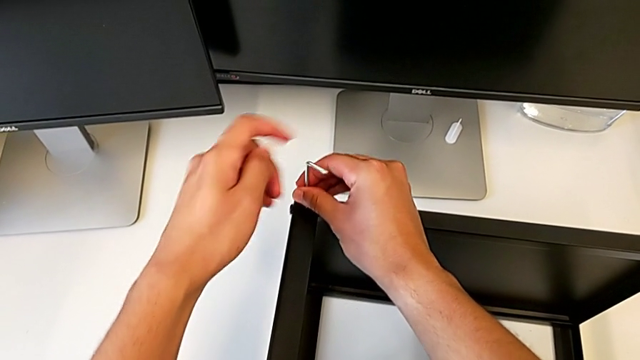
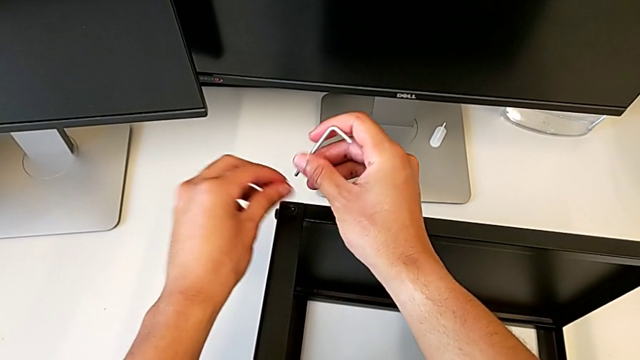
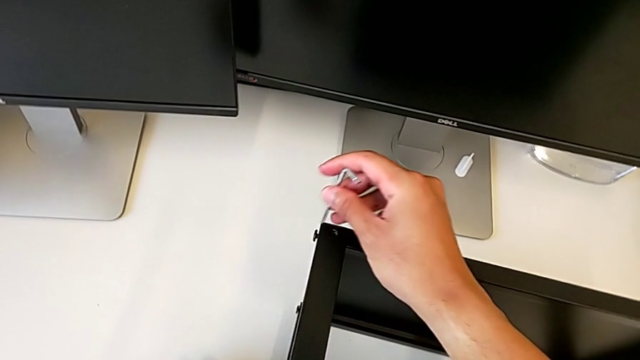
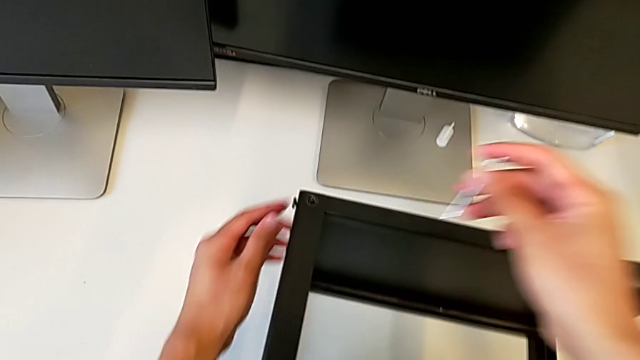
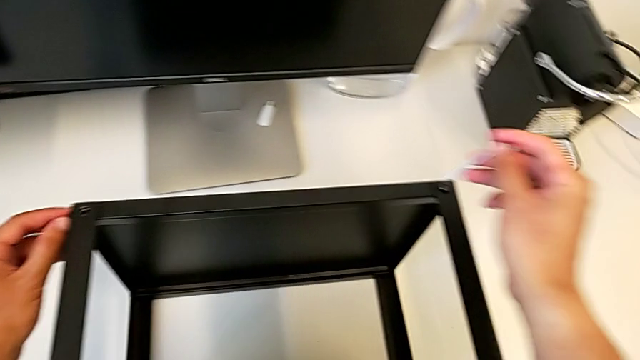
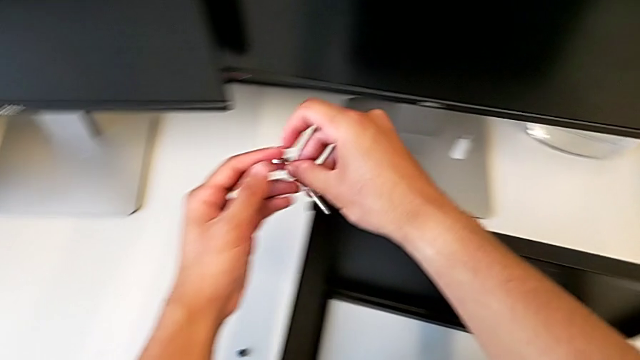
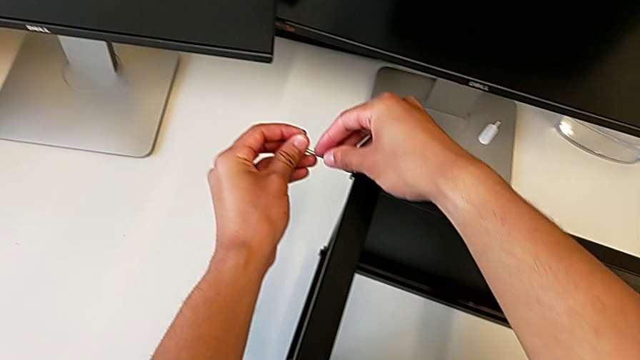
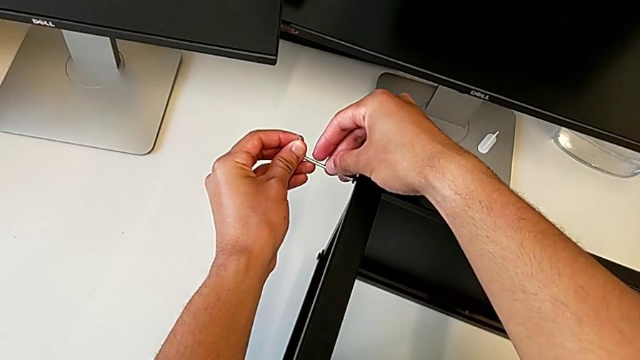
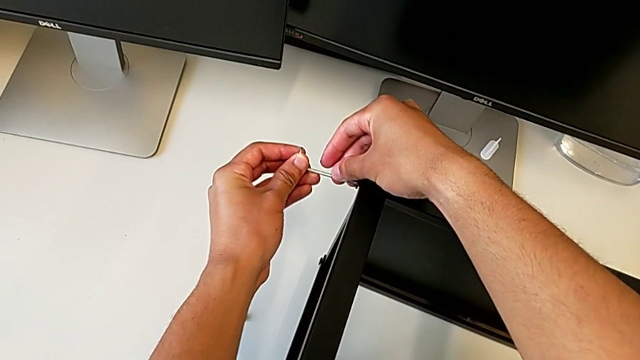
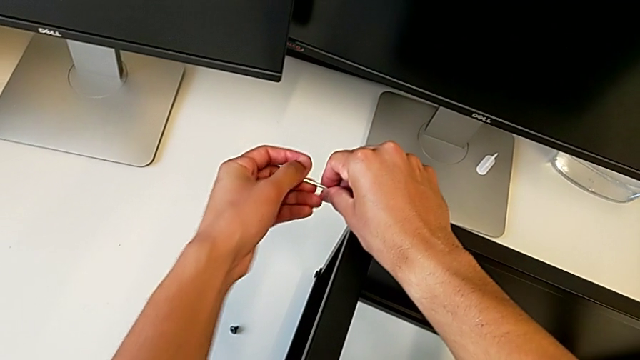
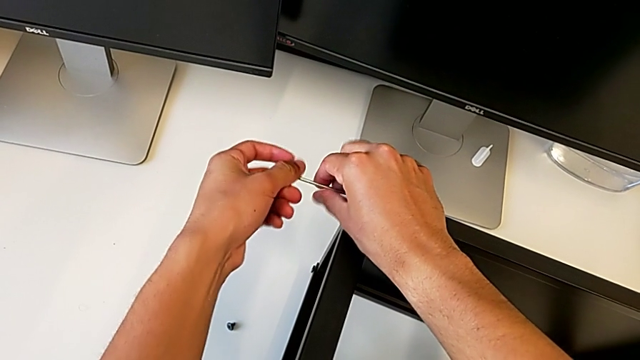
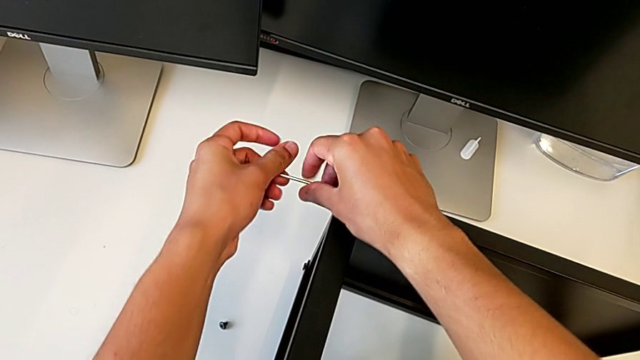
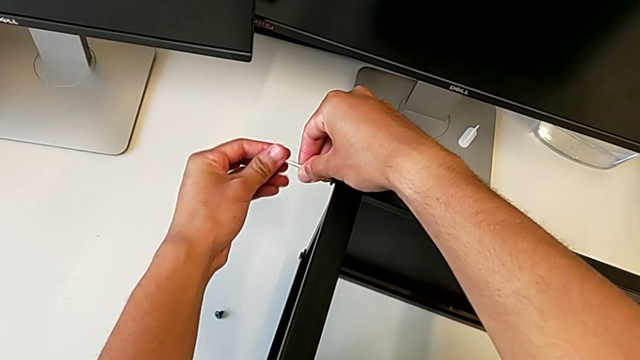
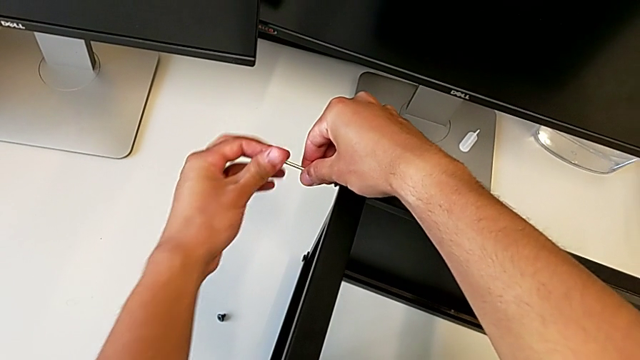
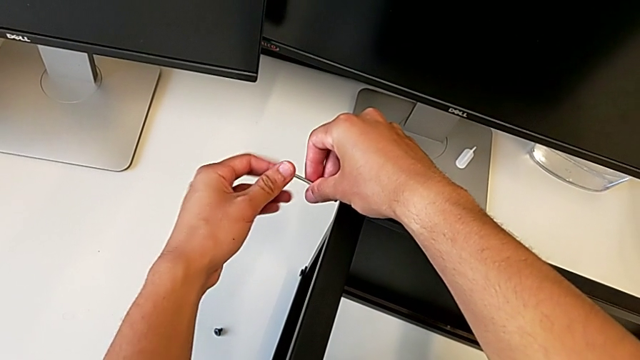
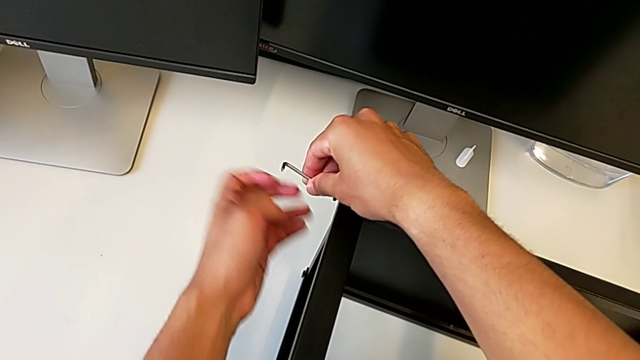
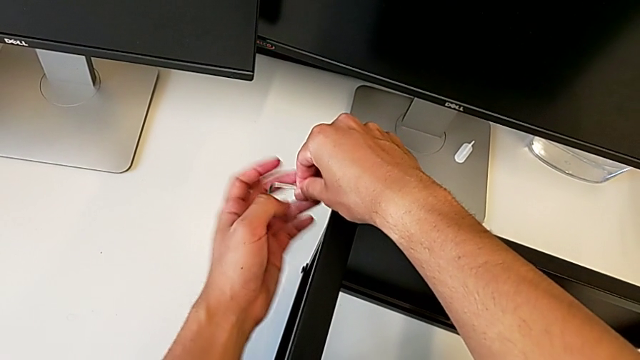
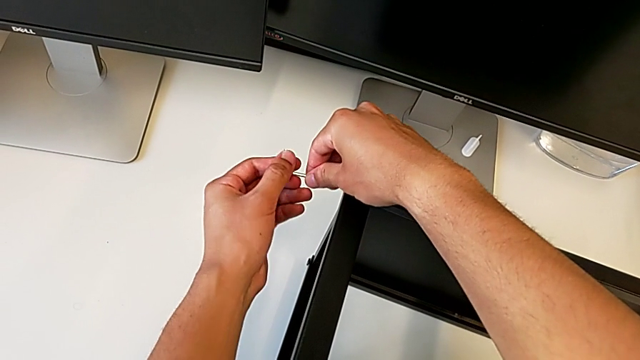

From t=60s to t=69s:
The camera wearer is unscrewing the top shelf of the table. They withdraw the Allen wrench, disassemble the hex socket head, place it, approach it, insert the Allen wrench, unscrew the hex socket head, disassemble it and withdraw the Allen wrench.

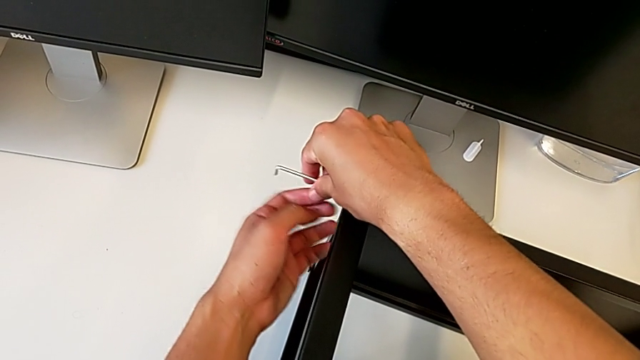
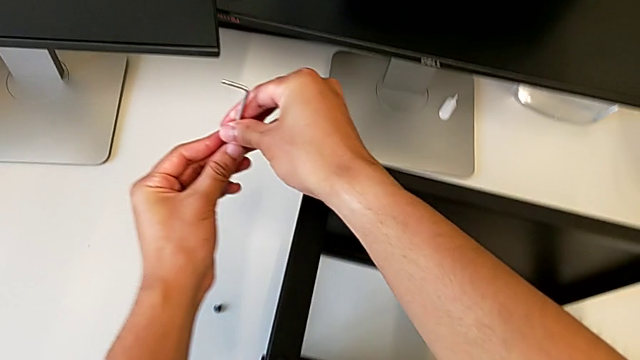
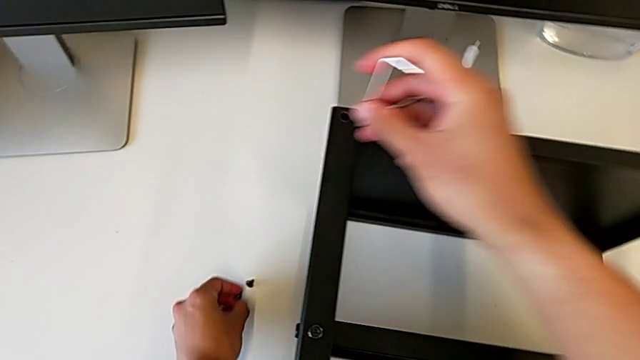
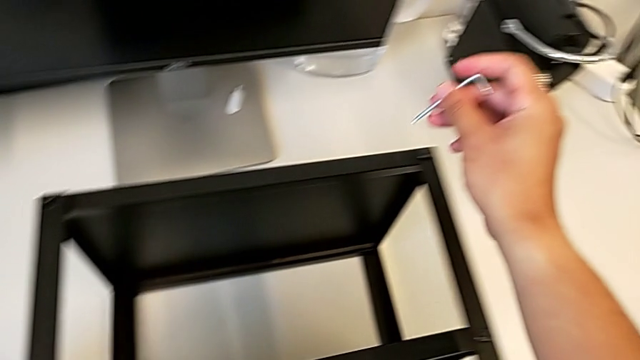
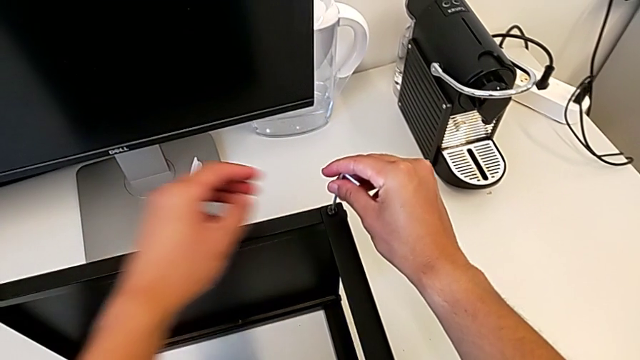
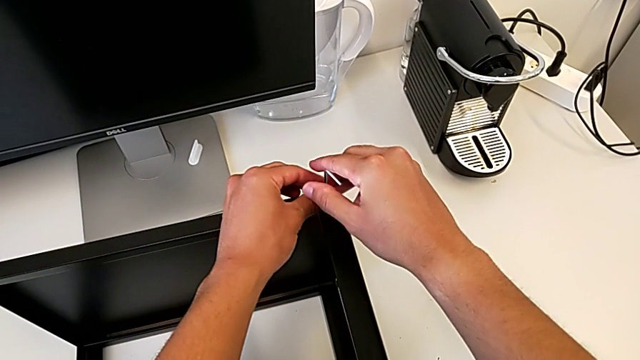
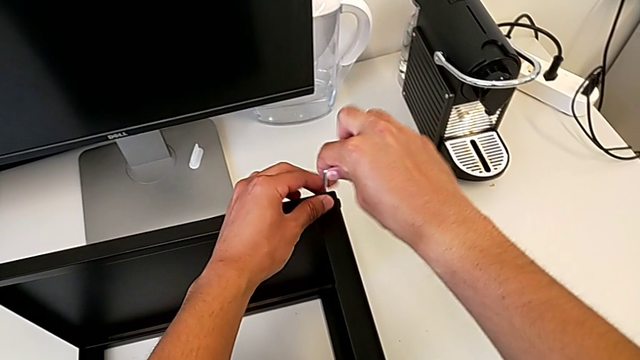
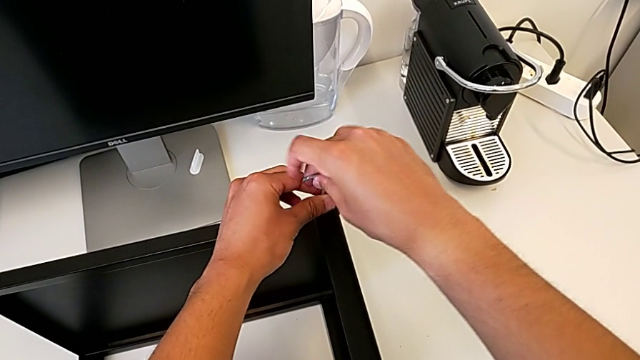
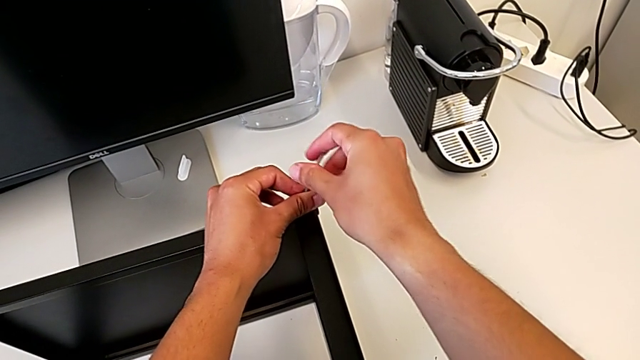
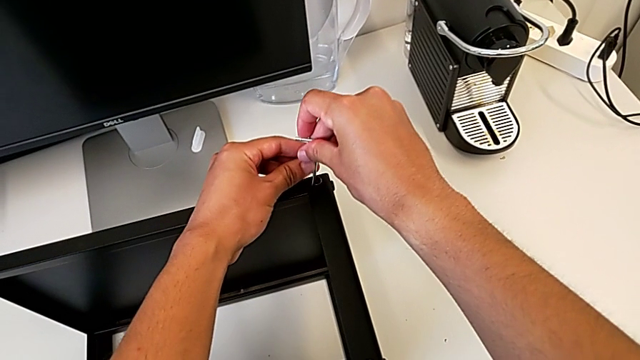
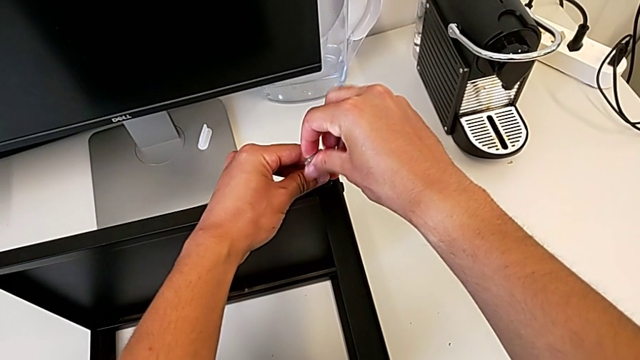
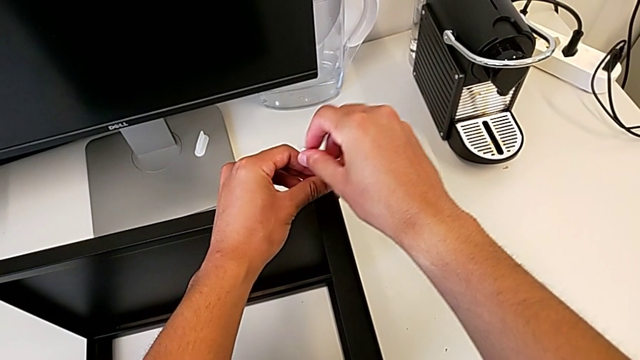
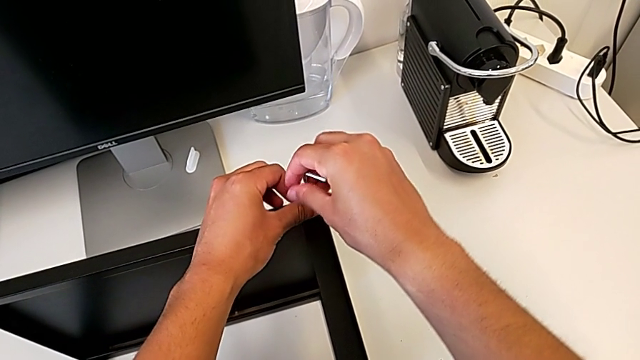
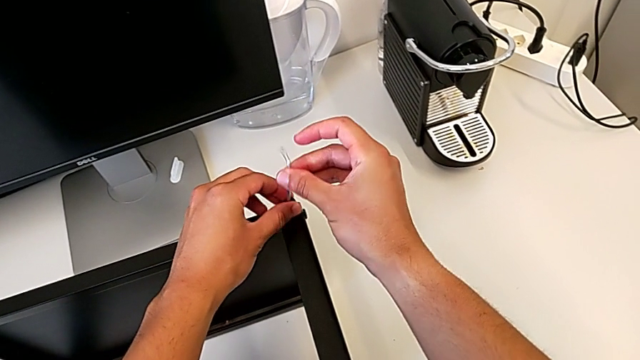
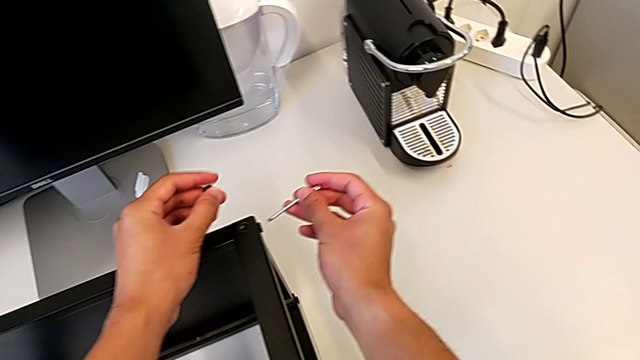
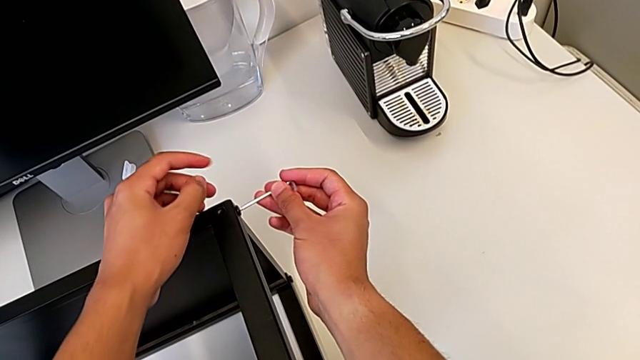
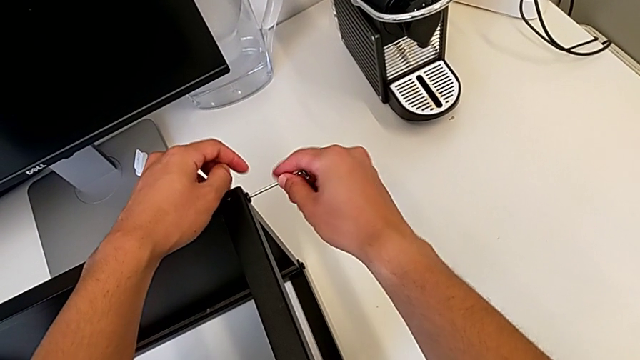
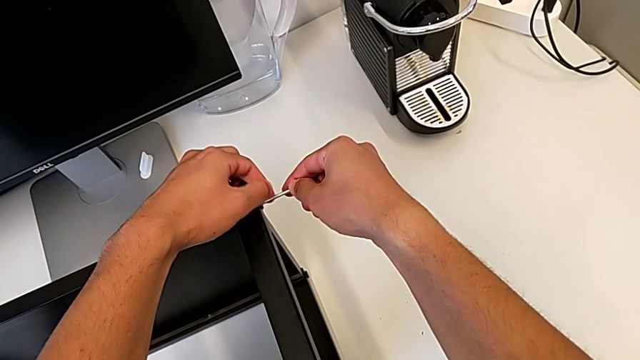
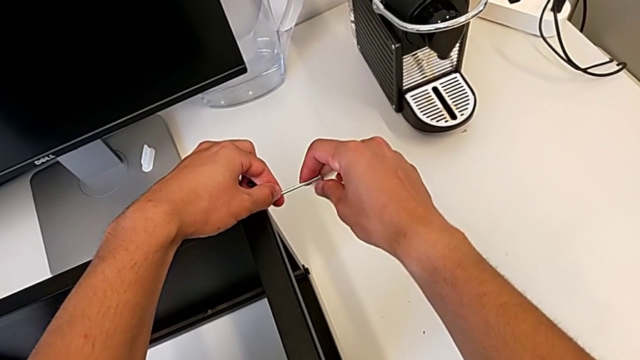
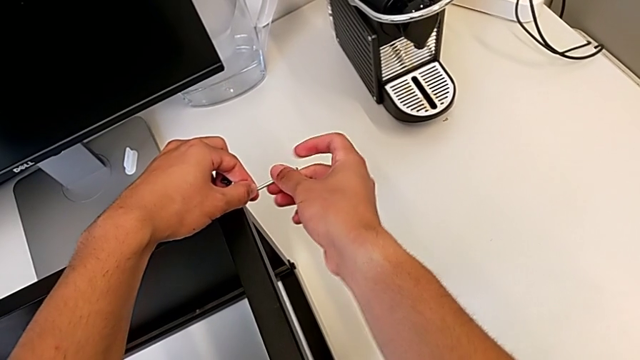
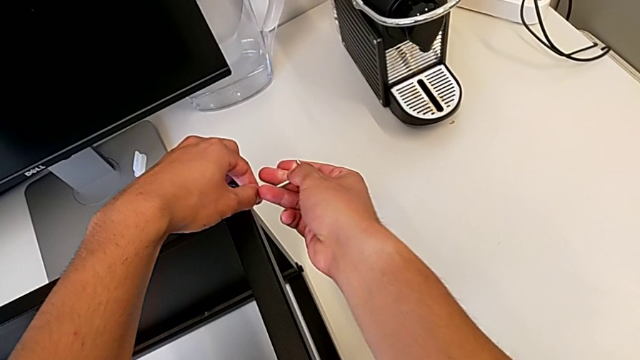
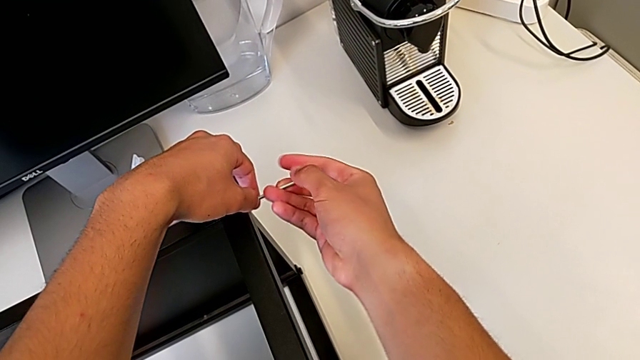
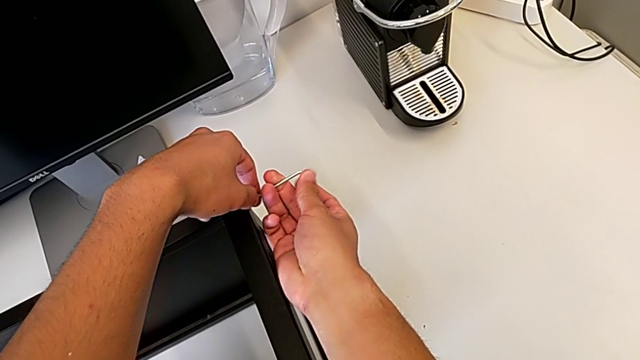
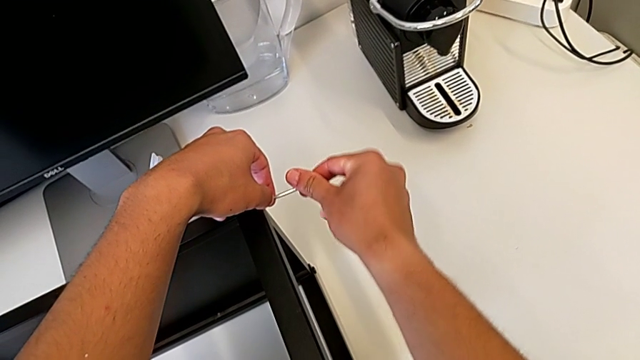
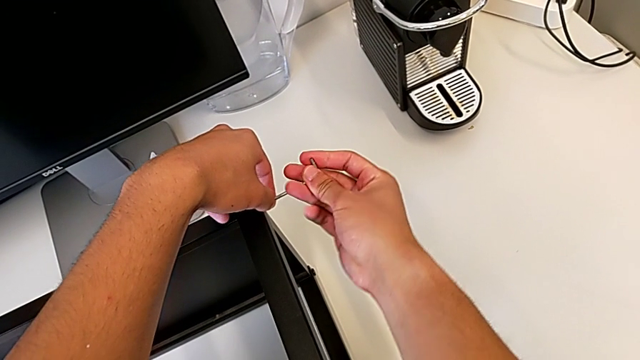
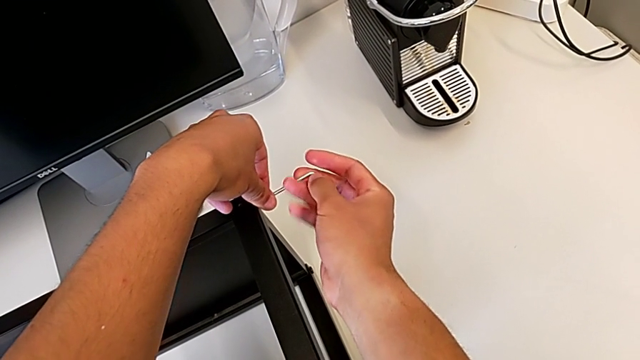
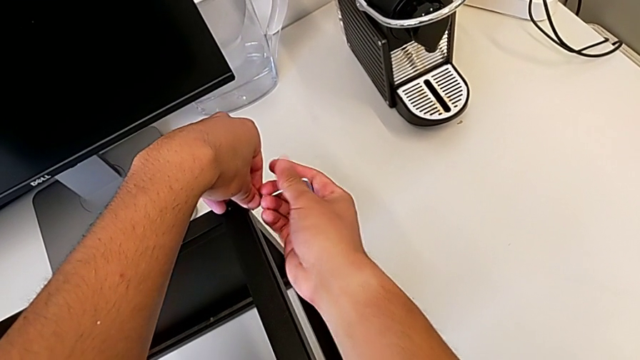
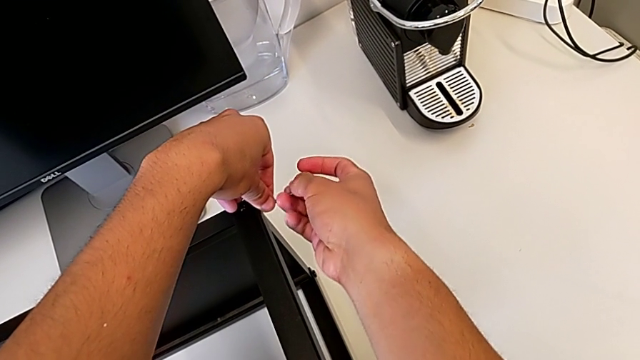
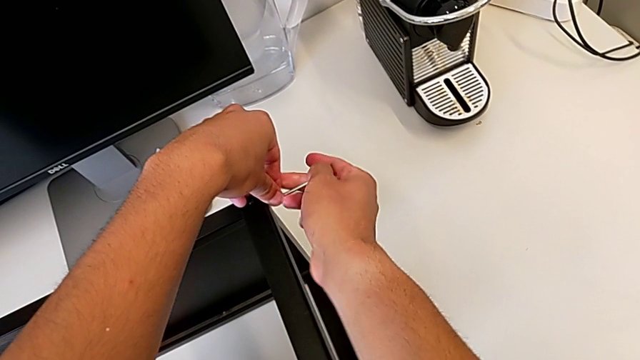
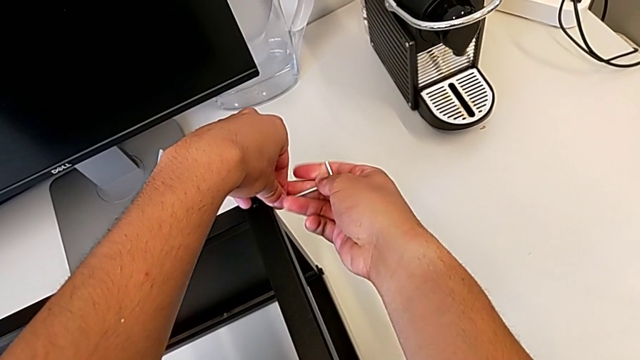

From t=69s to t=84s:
The camera wearer is unscrewing the top shelf of the table. They place the hex socket head, insert the Allen wrench, unscrew the hex socket head, disassemble it, withdraw the Allen wrench and begin to unscrew the hex socket head.
